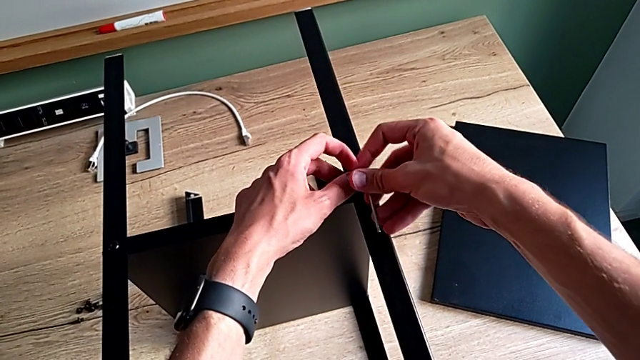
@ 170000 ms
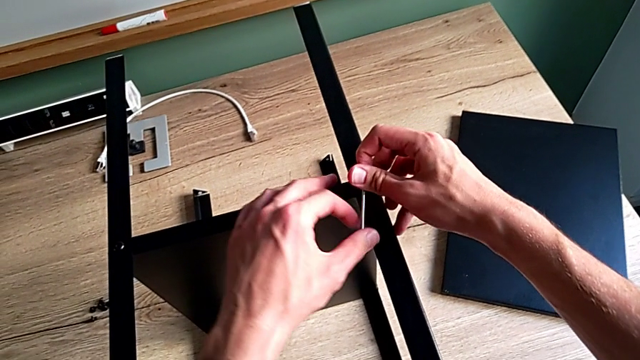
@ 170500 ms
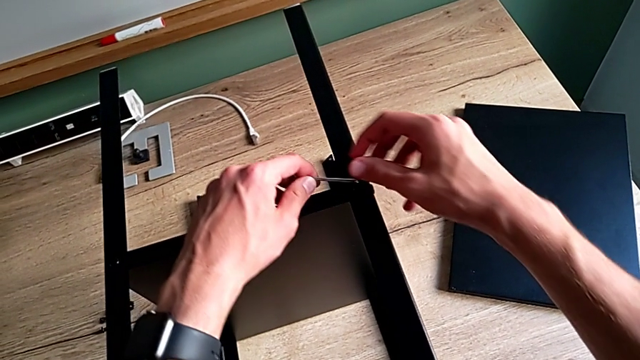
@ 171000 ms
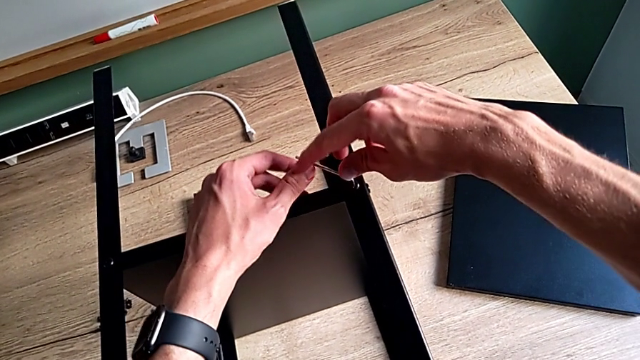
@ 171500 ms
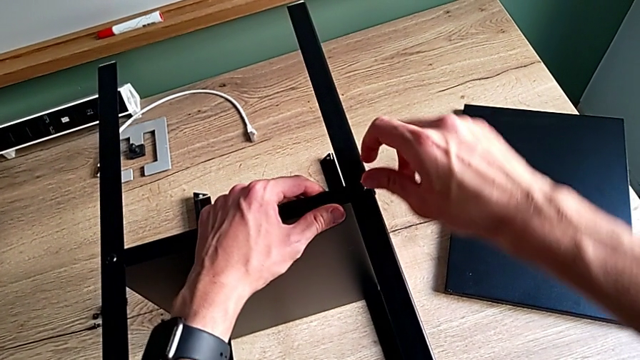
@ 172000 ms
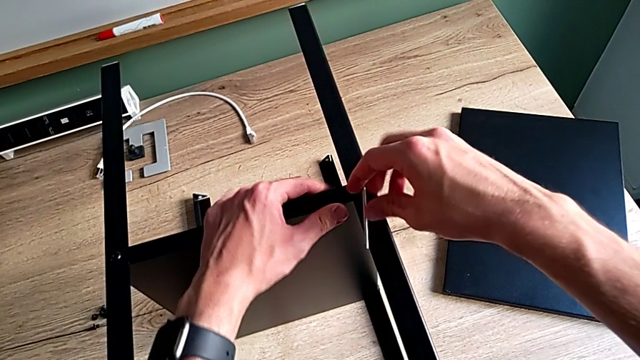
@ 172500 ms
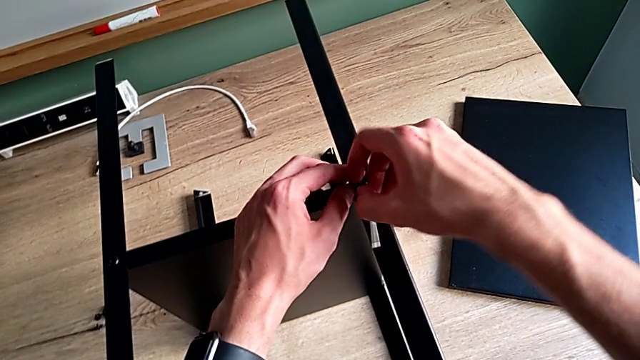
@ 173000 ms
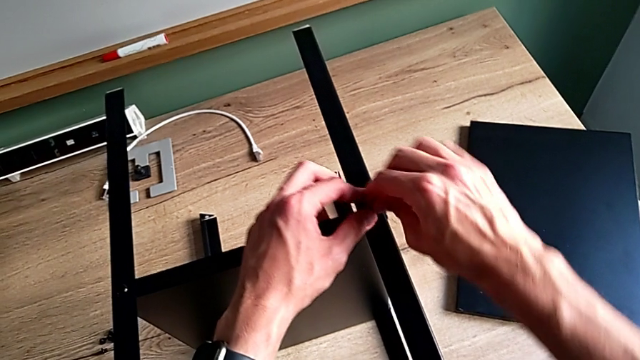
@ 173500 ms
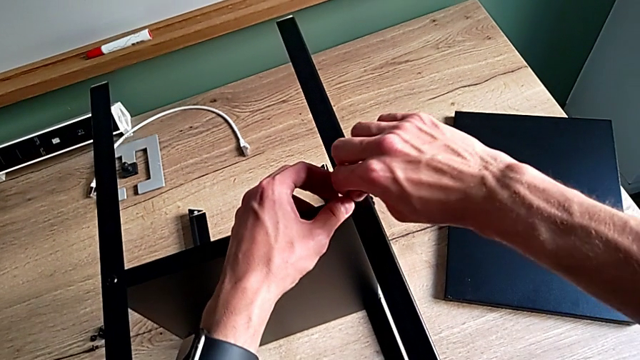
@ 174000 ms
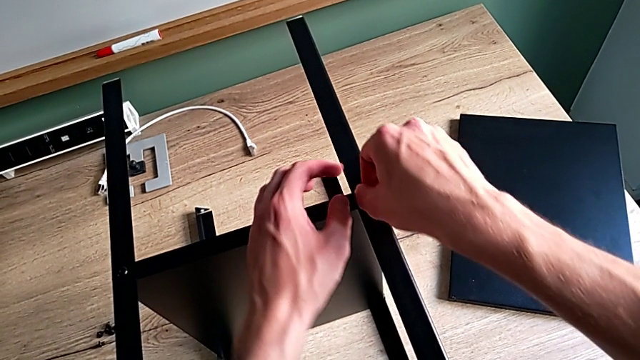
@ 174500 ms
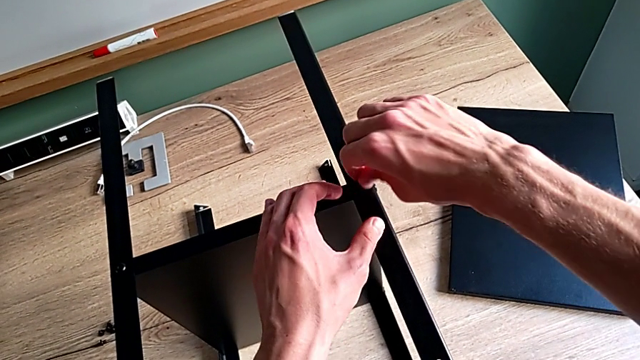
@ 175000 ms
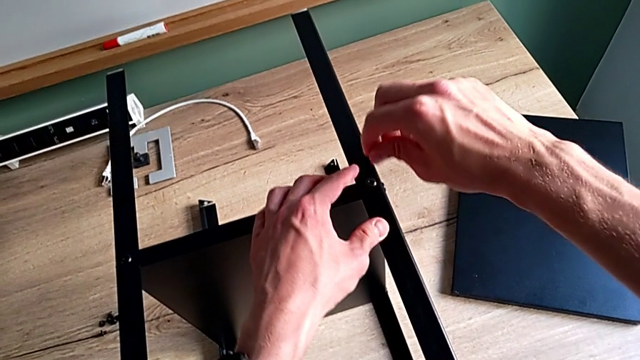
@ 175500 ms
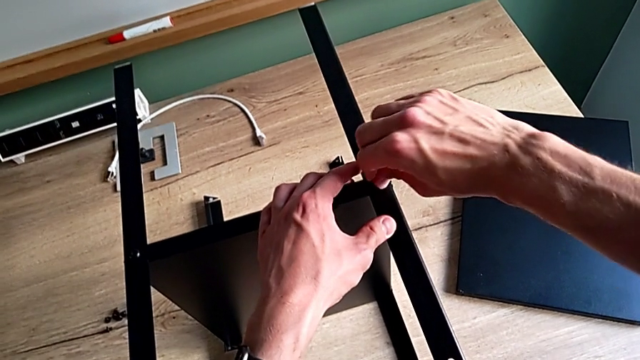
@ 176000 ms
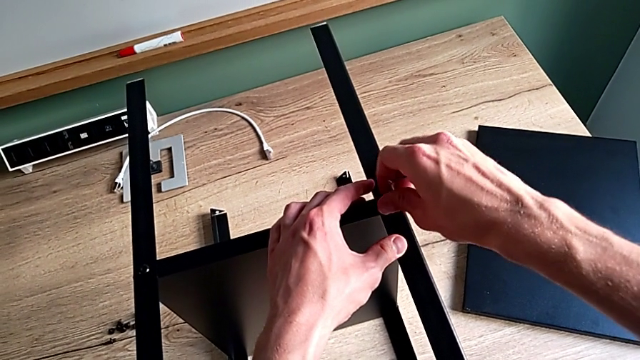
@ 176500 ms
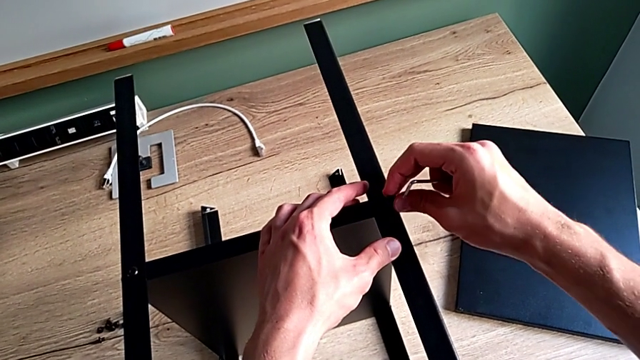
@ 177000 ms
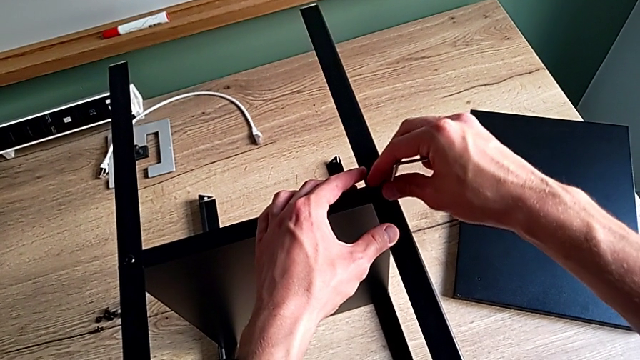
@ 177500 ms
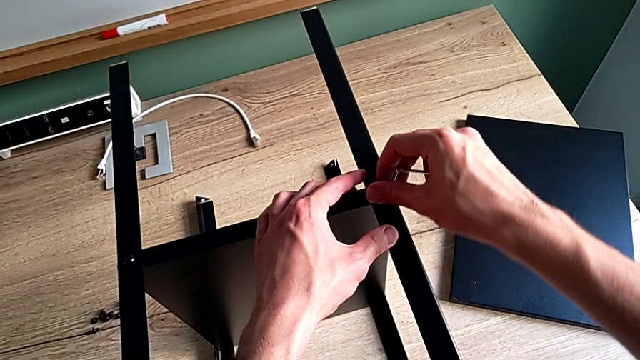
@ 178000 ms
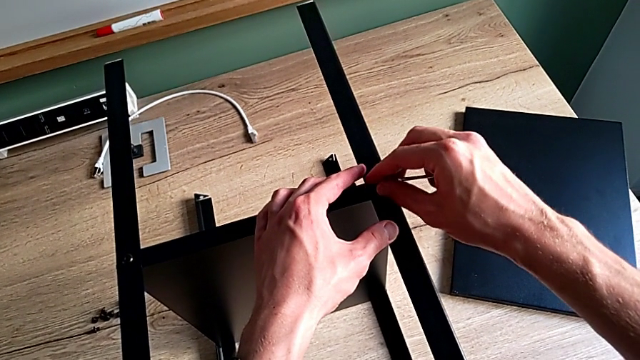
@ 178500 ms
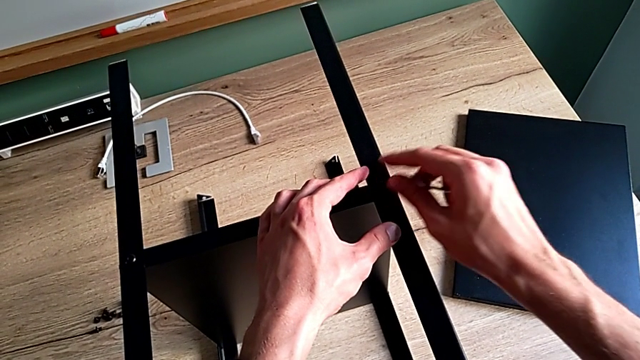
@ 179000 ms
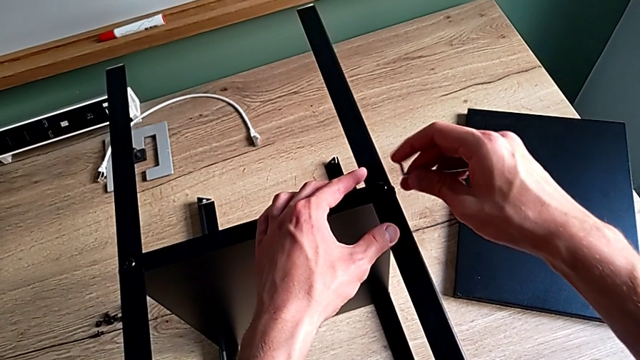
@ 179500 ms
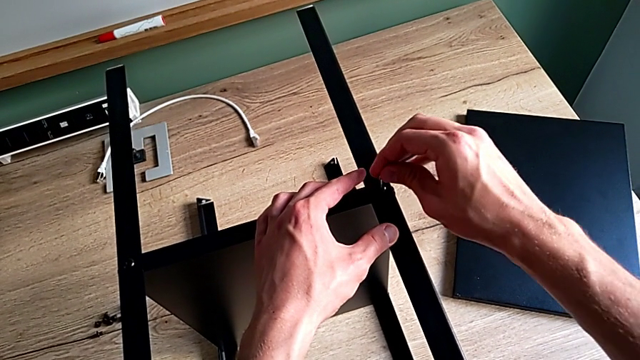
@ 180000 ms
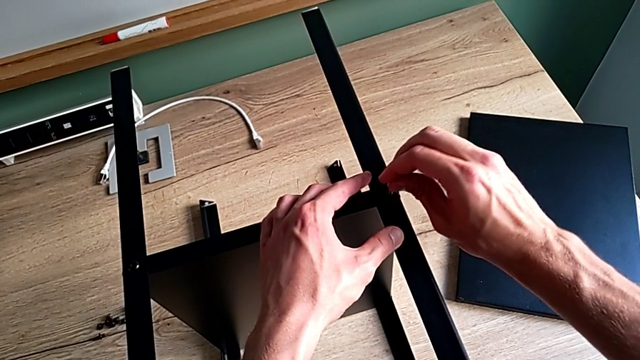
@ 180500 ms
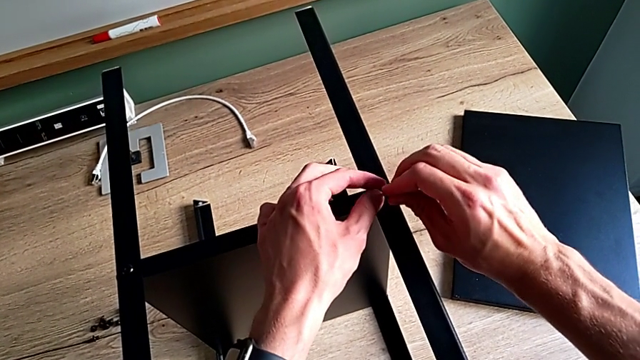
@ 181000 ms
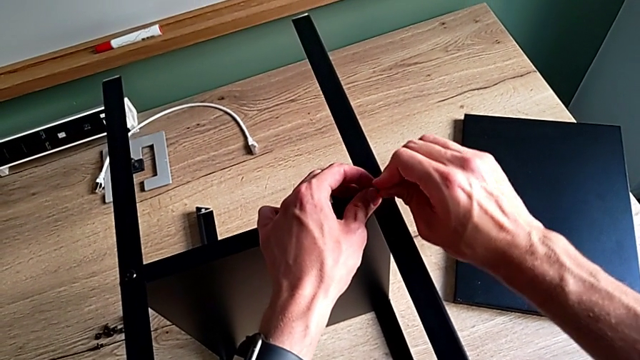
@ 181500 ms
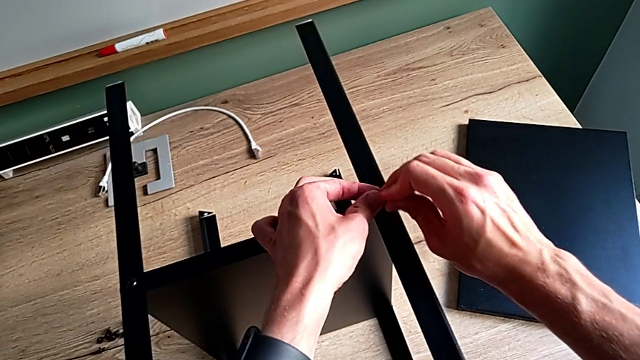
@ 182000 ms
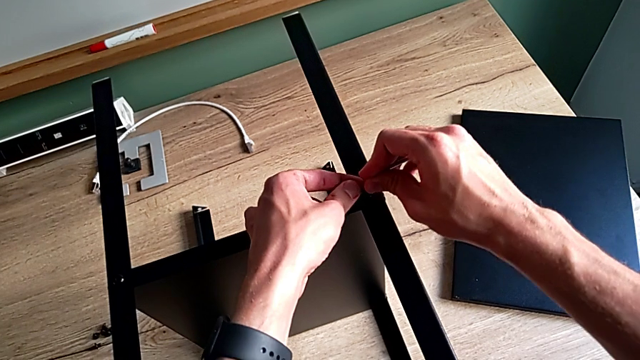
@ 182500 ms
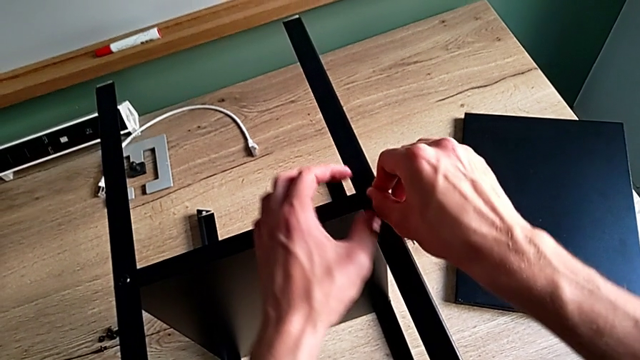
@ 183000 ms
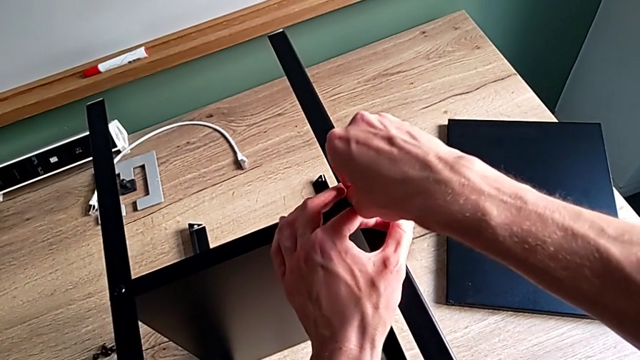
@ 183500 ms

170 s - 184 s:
The camera wearer is tightening the screws. They keep screwing the second hex socket head, withdraw the Allen wrench, screw the hex socket head, withdraw it, insert it and insert the Allen wrench.

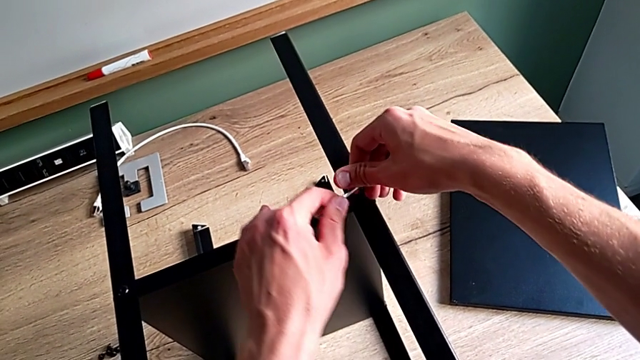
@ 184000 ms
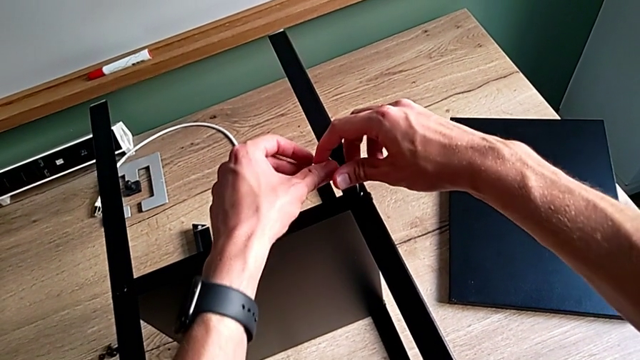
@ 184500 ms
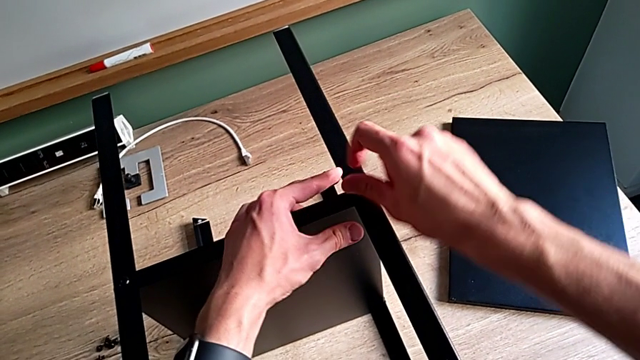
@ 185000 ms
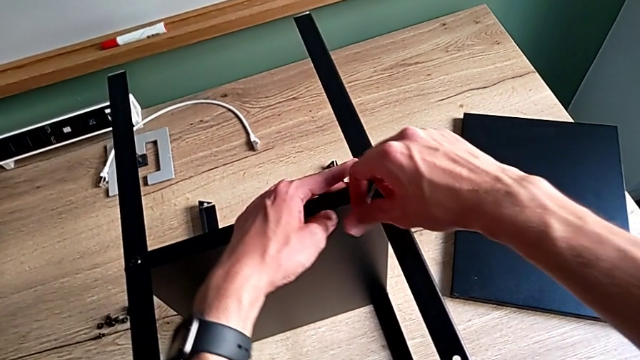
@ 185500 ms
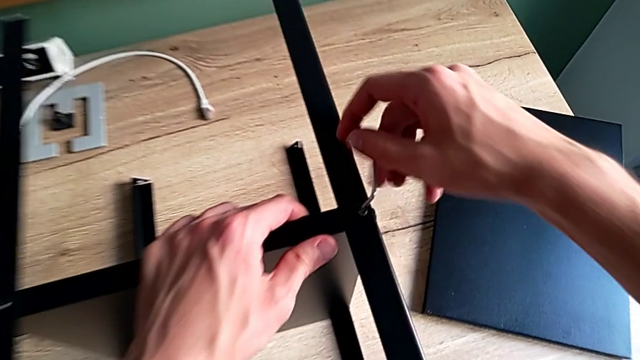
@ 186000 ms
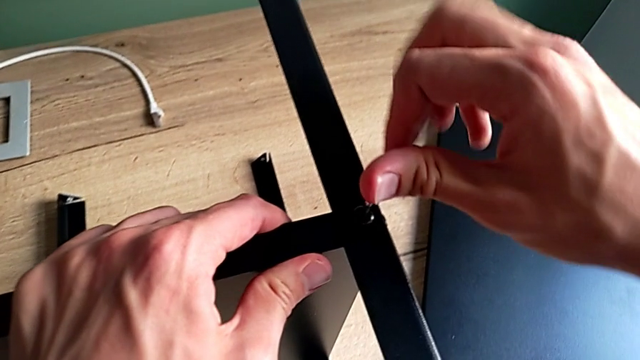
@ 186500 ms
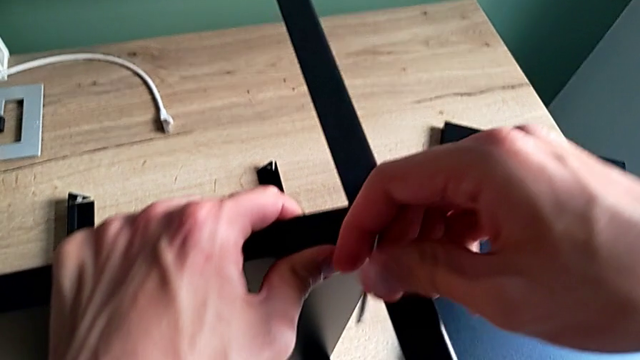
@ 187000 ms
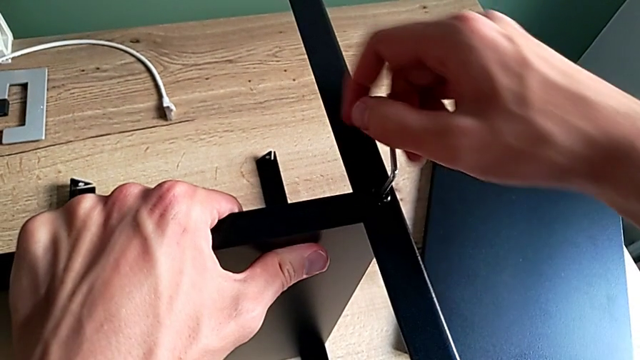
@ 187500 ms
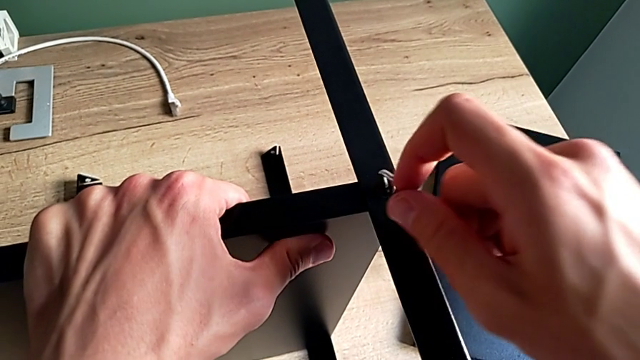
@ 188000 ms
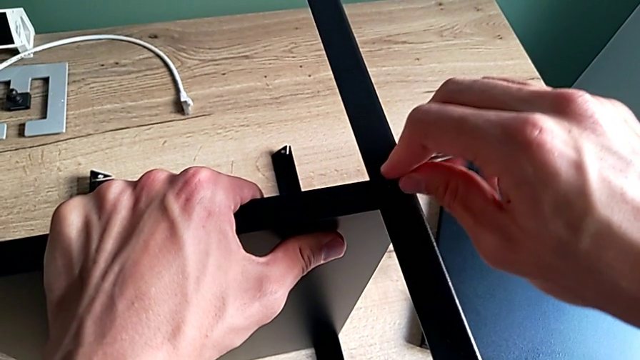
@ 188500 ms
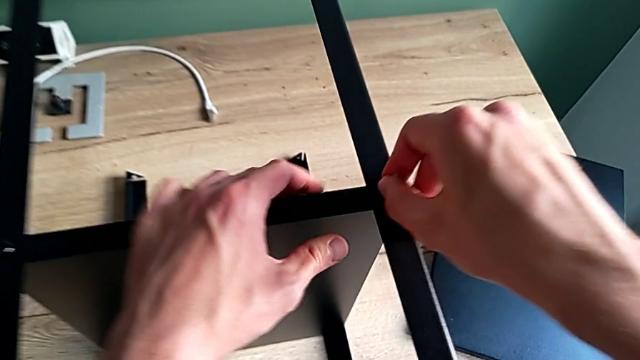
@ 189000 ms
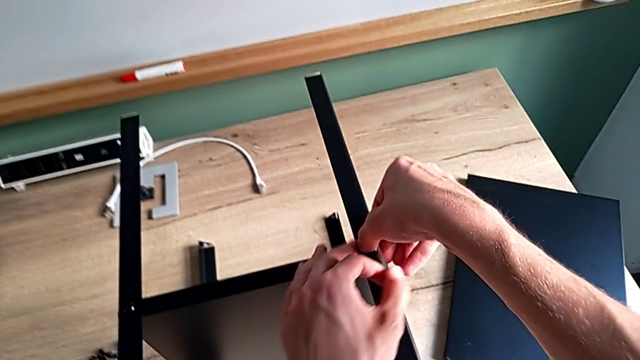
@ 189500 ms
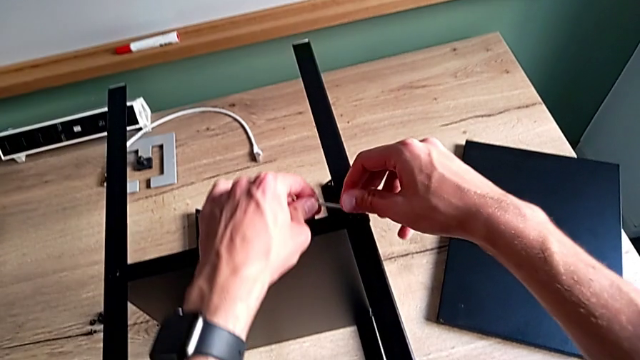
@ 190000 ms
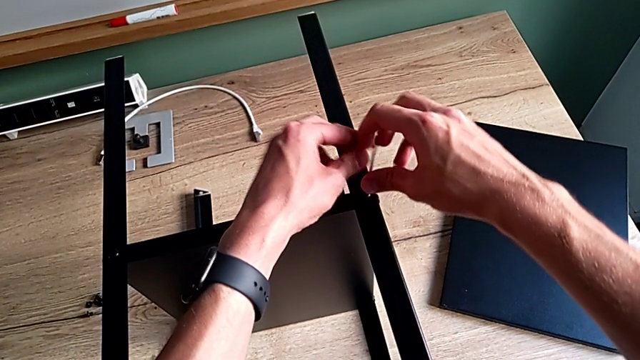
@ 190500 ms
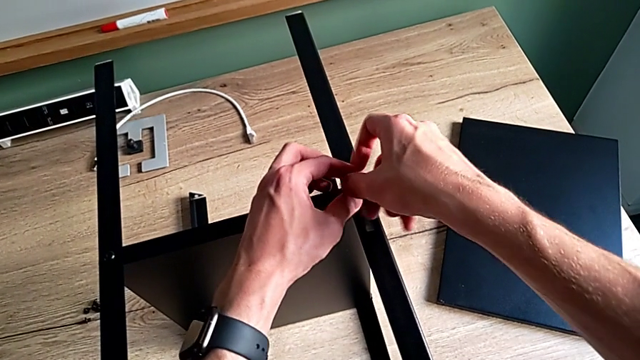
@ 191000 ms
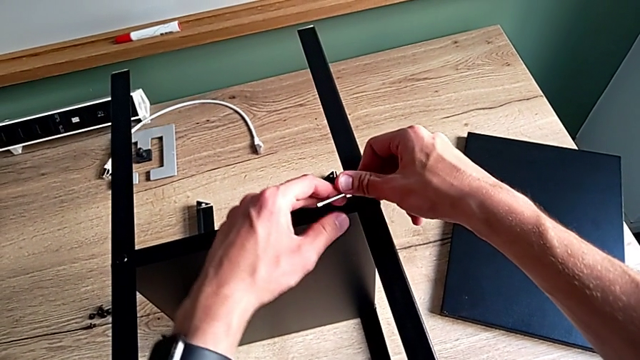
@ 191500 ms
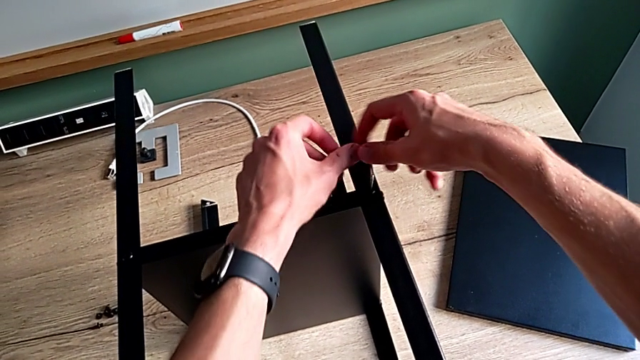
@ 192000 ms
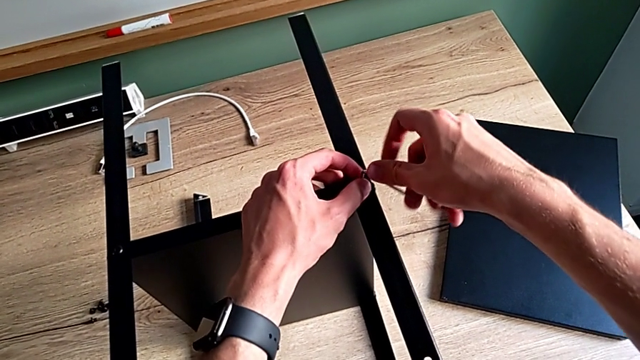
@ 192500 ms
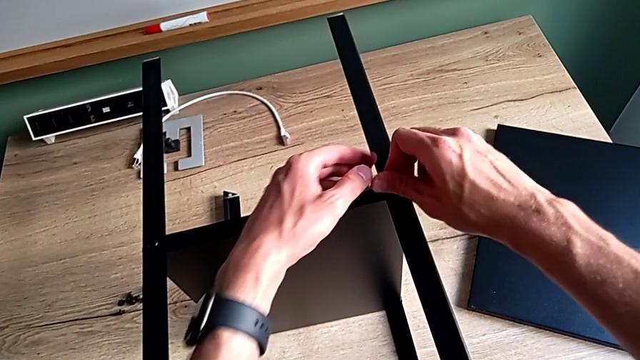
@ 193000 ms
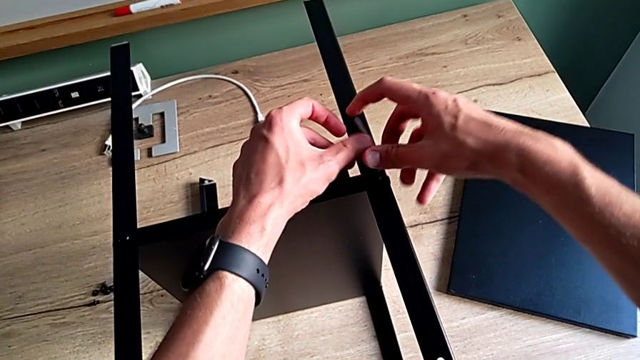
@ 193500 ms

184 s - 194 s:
The camera wearer is tightening the screws. They begin to rotate the Allen wrench.
